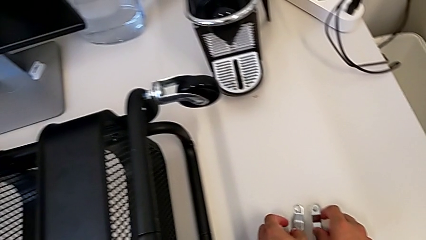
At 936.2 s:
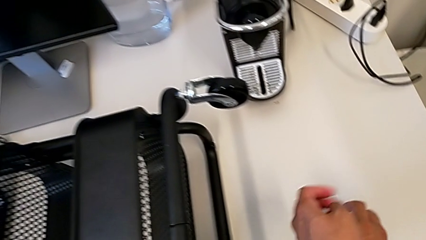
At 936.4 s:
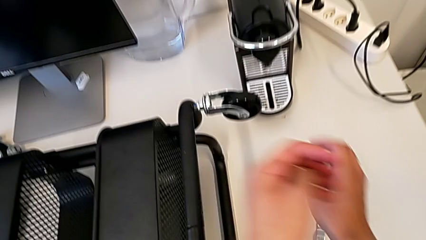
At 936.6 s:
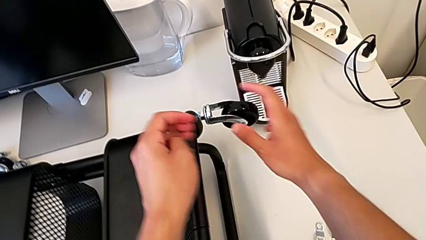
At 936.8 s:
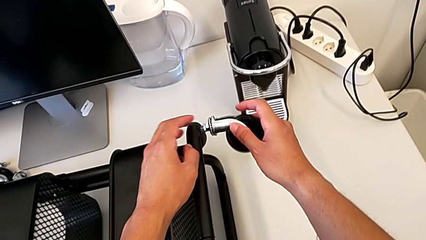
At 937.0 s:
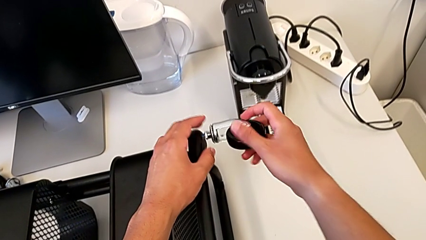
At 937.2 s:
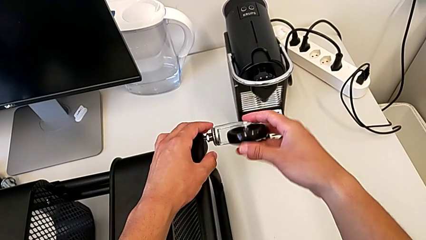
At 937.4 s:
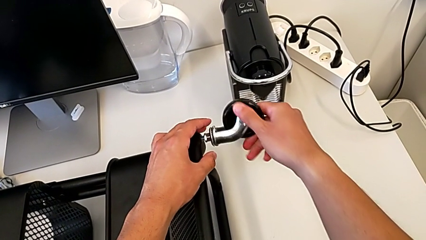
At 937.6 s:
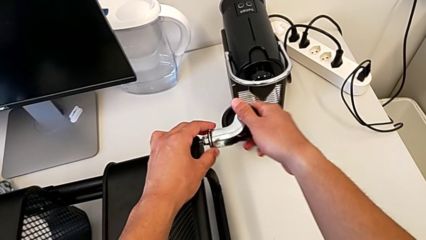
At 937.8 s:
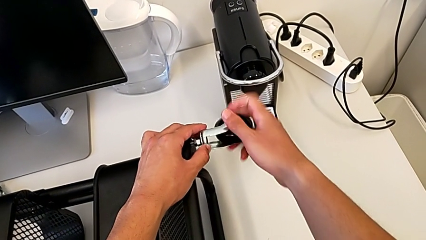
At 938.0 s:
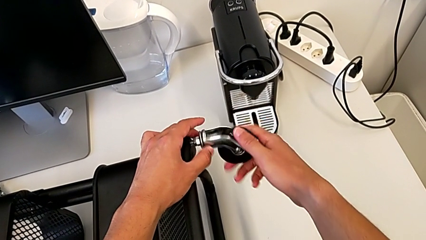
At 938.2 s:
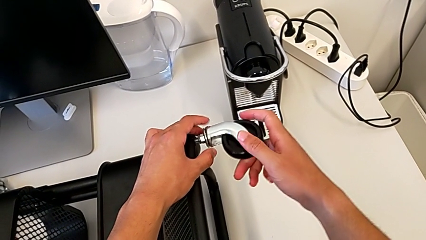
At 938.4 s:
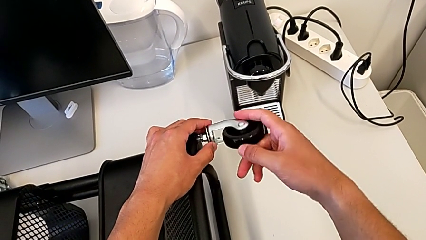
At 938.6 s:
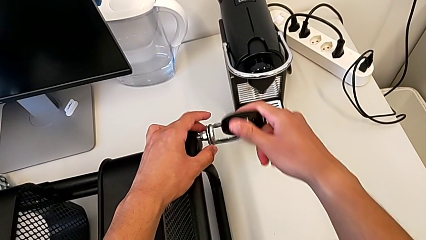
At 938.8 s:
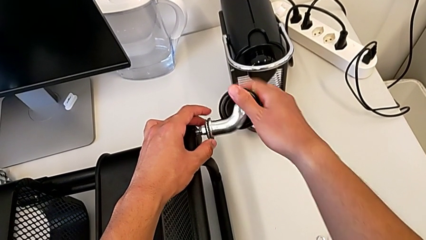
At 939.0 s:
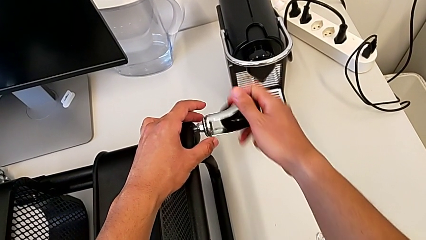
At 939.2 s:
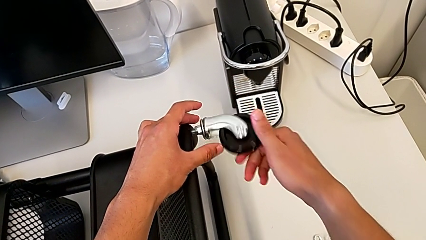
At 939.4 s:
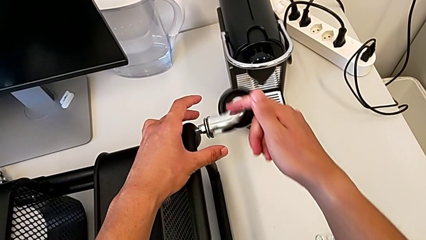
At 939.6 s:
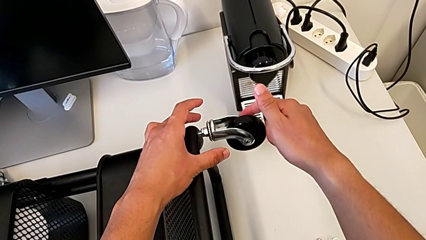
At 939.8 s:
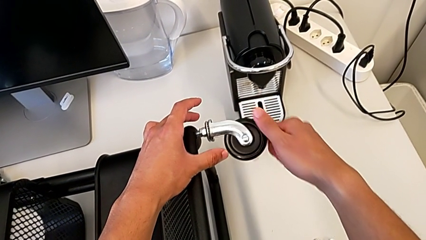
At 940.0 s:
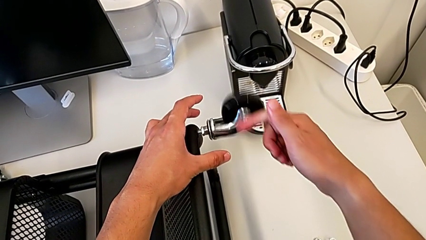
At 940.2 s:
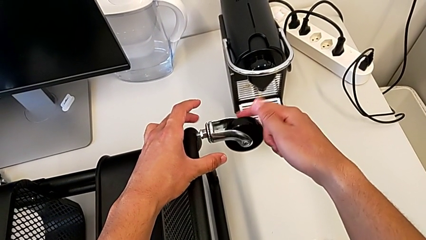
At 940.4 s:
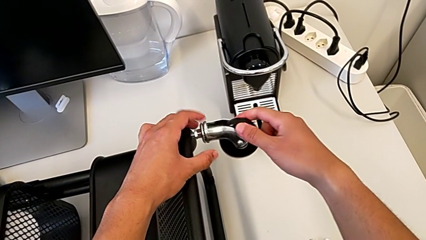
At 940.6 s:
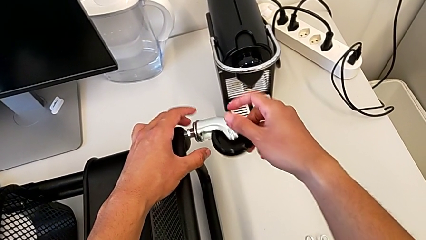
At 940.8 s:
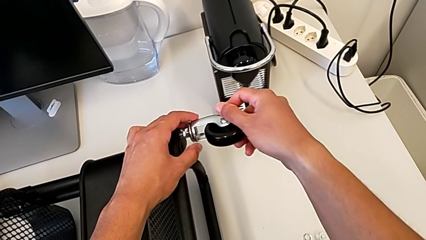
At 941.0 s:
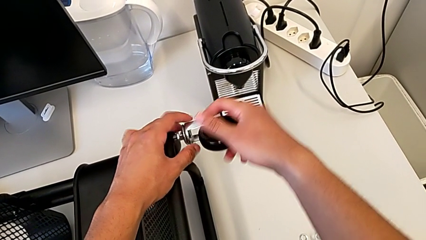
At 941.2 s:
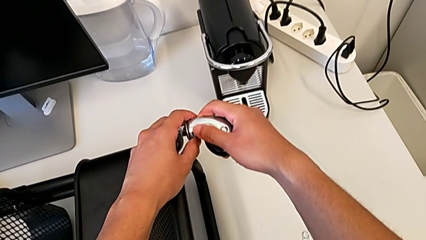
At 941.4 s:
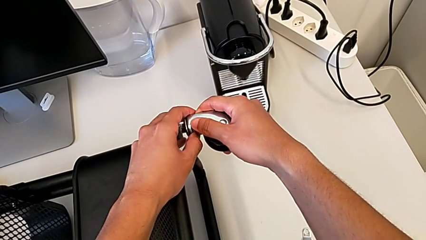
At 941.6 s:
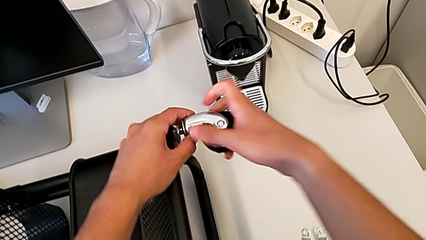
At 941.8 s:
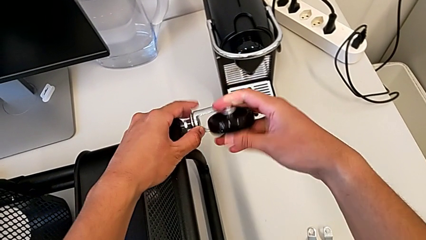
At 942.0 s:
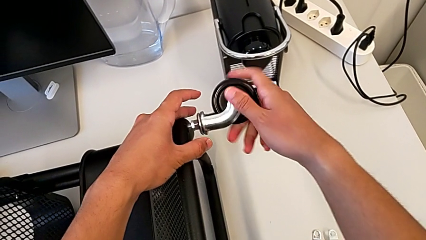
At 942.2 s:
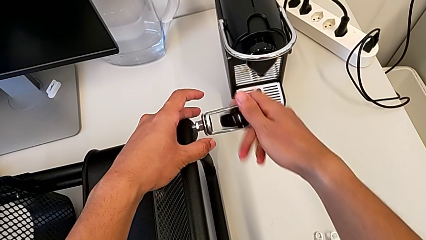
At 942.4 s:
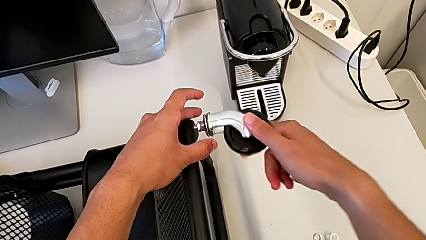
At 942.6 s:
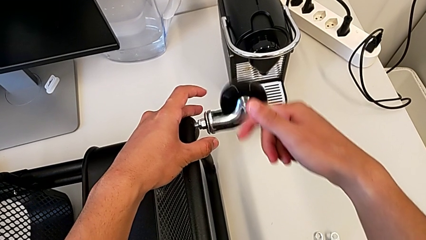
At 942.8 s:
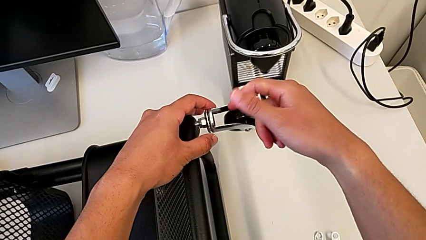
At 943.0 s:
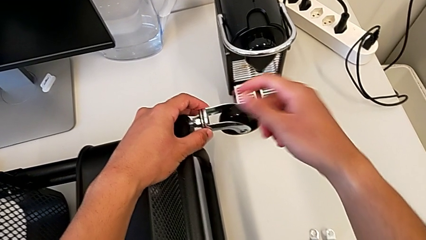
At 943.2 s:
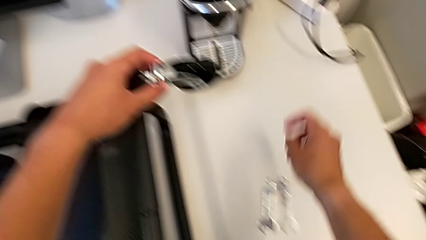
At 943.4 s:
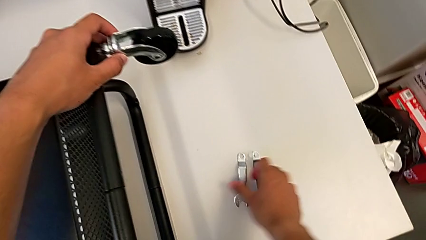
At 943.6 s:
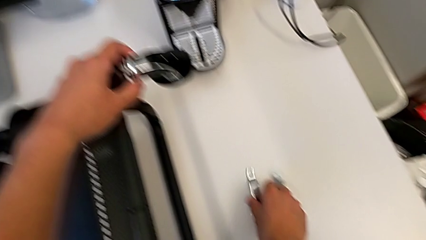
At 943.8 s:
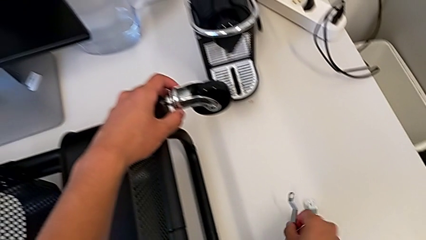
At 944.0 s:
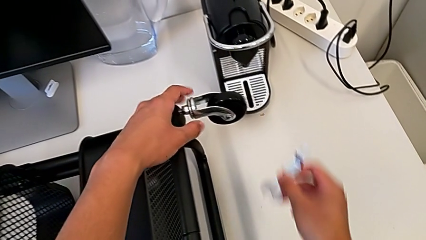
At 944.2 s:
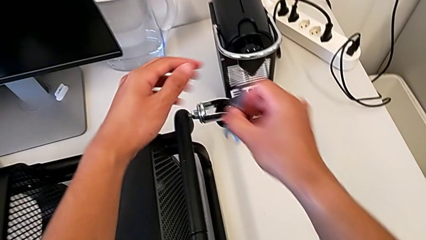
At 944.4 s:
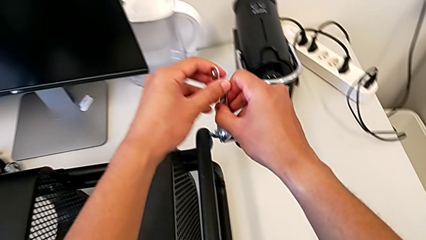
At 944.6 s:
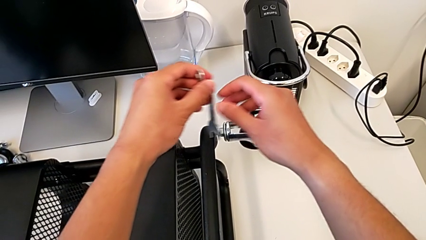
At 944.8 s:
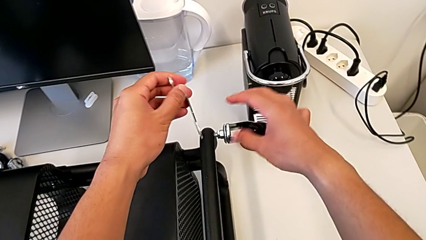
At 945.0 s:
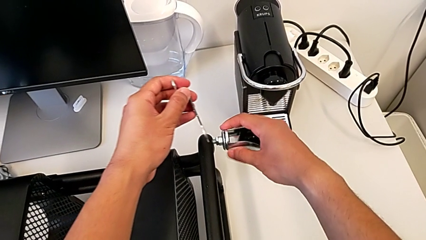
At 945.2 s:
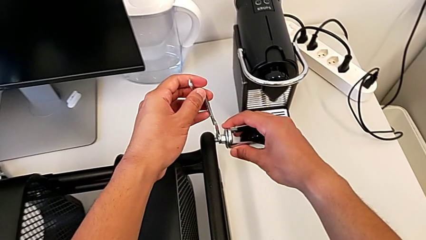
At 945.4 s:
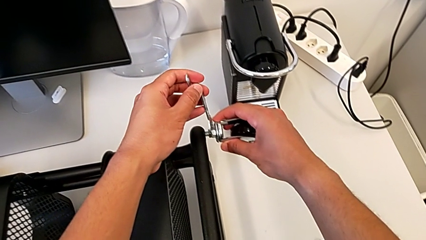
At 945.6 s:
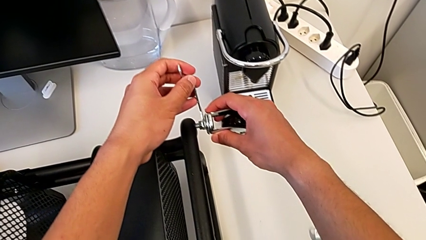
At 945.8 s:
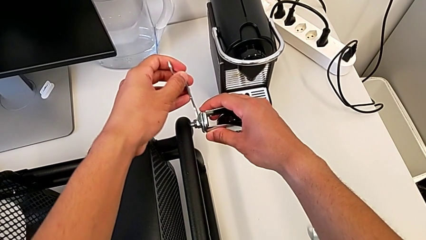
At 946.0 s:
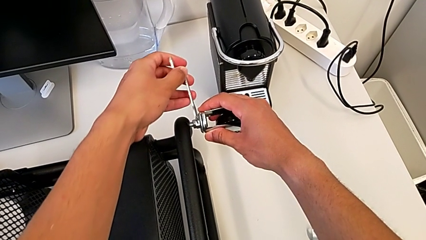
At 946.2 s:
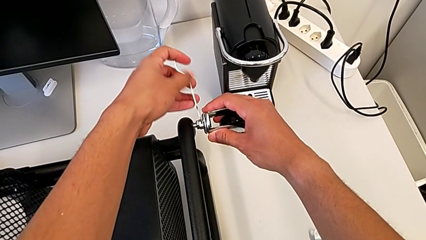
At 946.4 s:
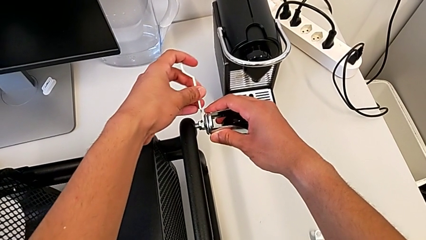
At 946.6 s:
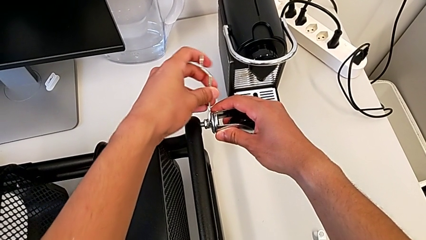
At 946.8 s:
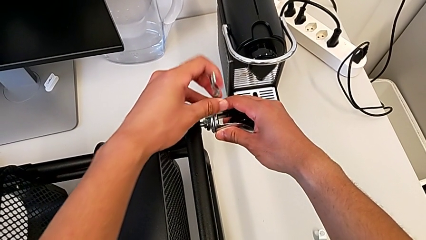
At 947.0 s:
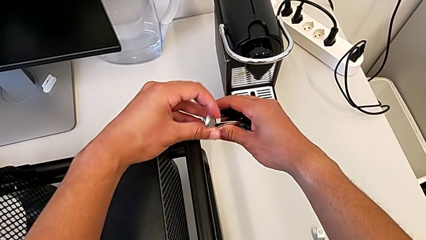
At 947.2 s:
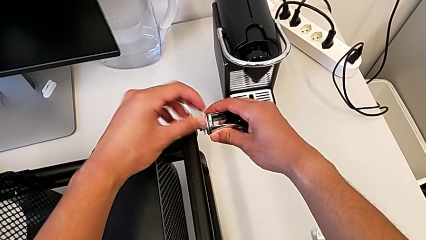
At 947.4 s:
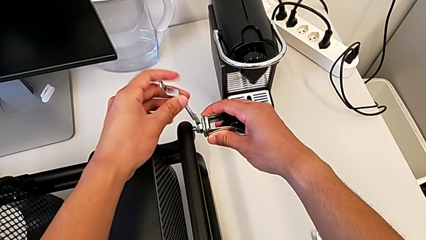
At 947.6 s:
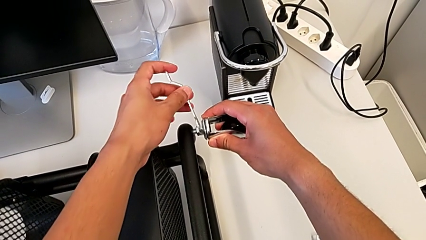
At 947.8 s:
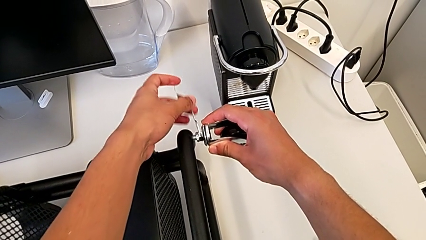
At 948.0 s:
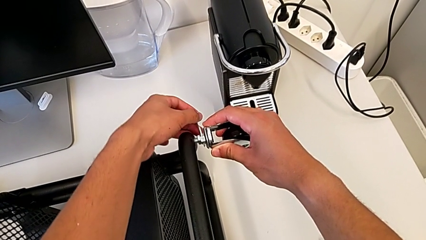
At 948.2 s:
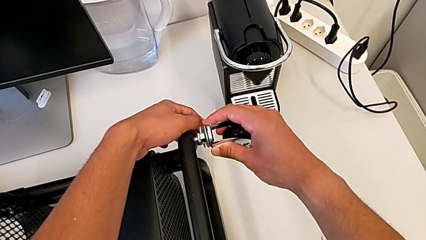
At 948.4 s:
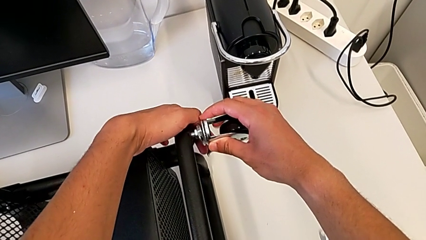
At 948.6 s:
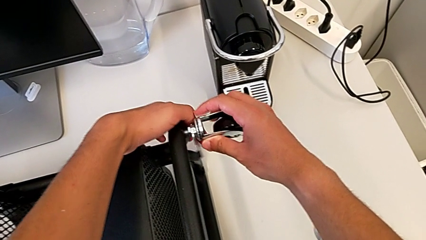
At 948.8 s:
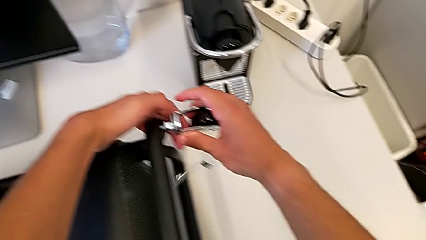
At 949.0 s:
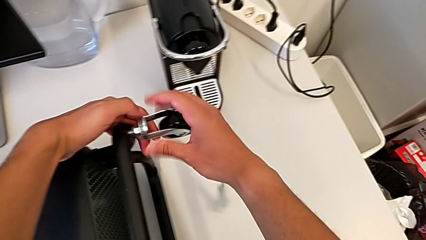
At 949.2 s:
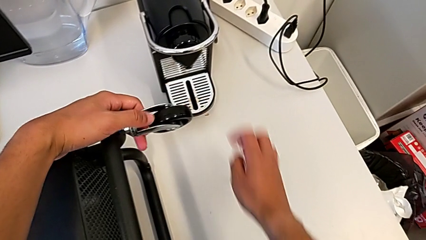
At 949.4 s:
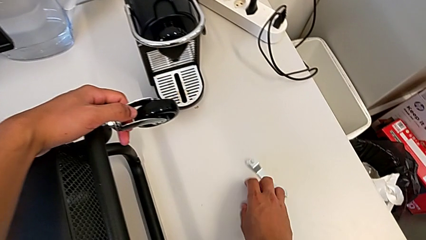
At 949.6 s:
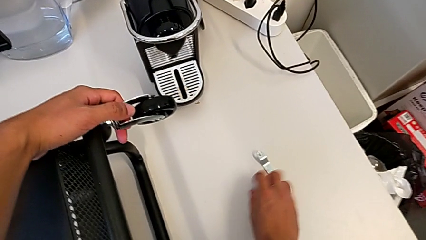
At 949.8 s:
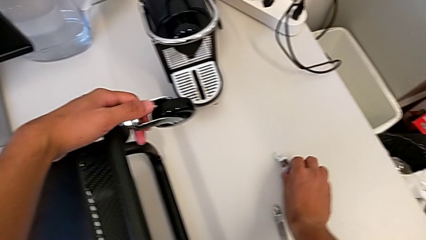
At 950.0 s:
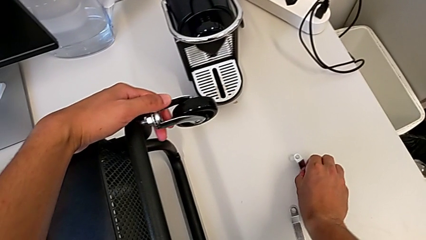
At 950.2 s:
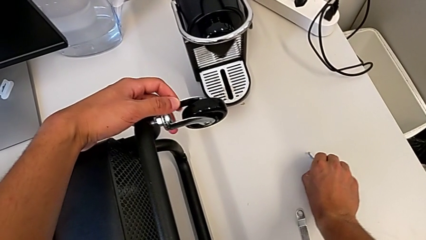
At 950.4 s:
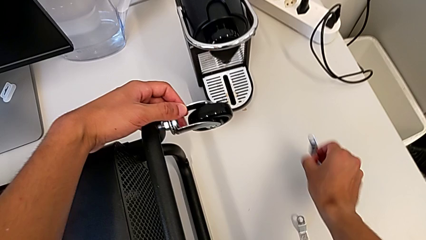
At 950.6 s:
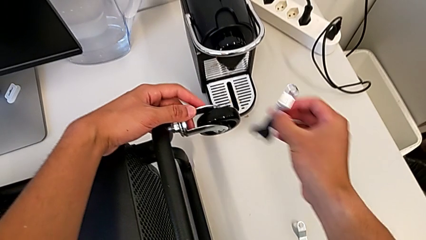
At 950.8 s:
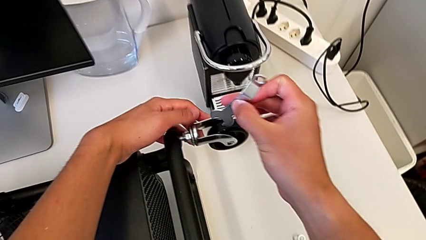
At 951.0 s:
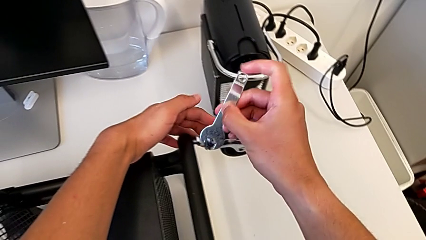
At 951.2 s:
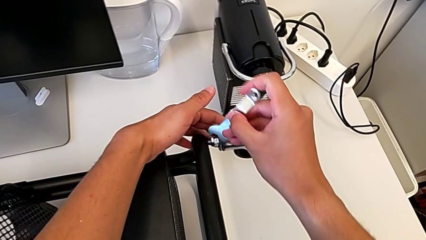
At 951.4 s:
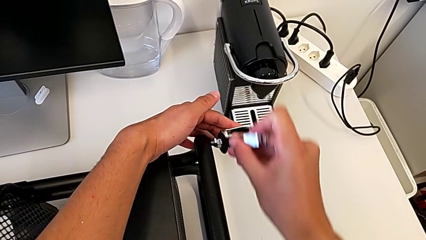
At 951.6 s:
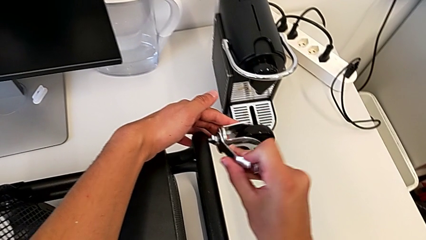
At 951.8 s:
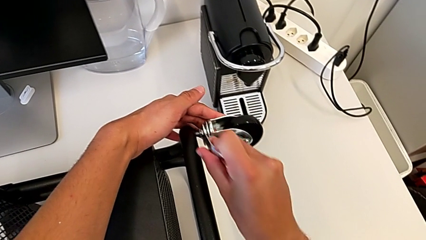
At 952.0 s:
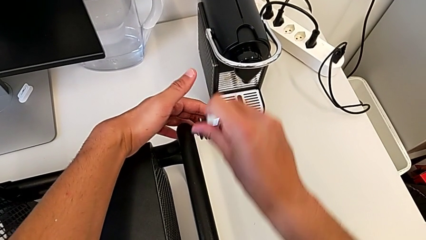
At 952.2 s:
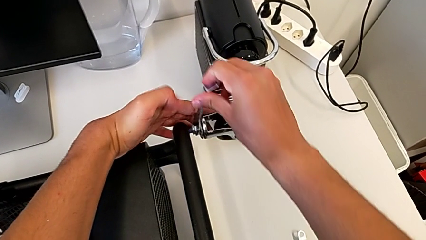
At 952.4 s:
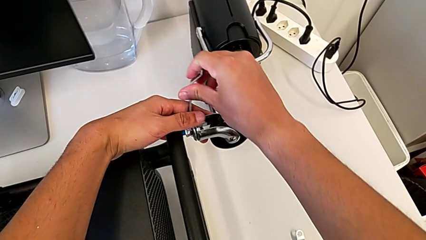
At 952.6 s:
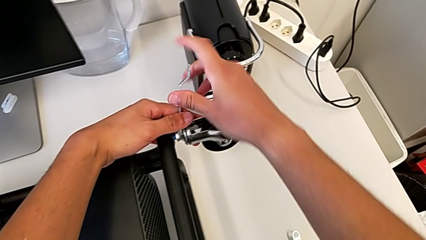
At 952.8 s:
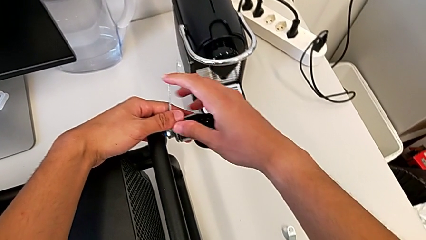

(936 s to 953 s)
The camera wearer is assembling the first pair of wheels in the base frame. They keep rotating the first wheel, grab the spanner wrench, screw the first wheel, drop the spanner wrench and begin to screw the first wheel.
